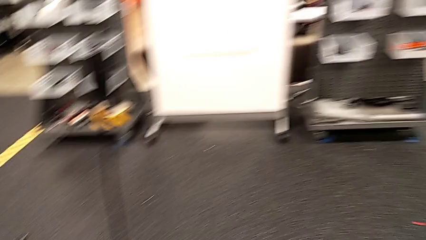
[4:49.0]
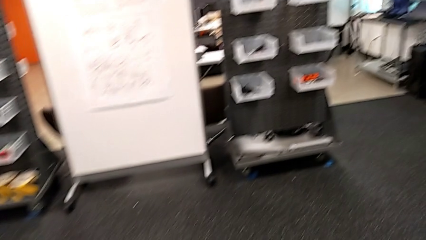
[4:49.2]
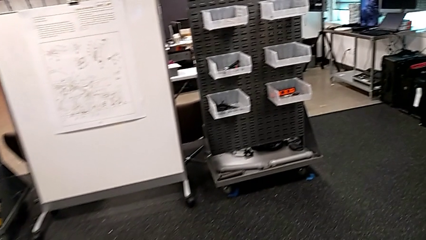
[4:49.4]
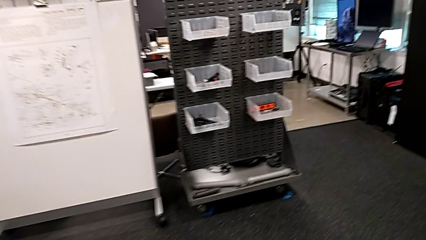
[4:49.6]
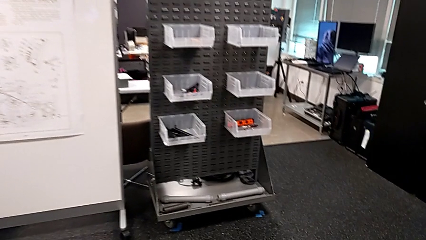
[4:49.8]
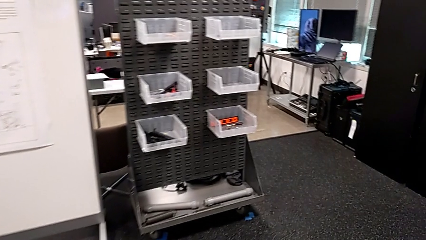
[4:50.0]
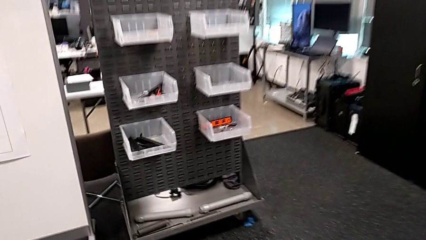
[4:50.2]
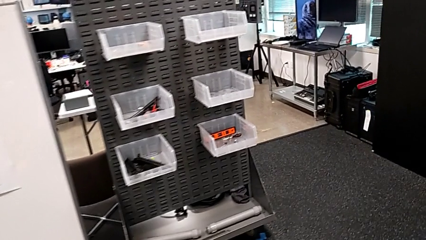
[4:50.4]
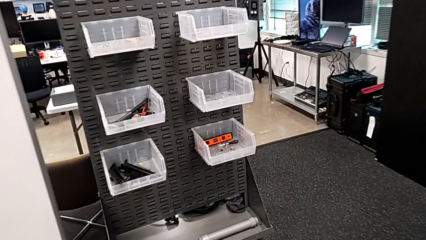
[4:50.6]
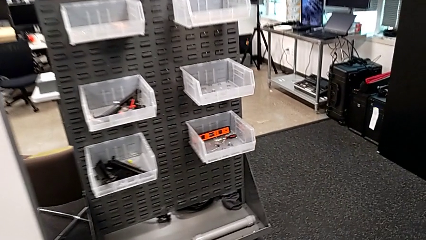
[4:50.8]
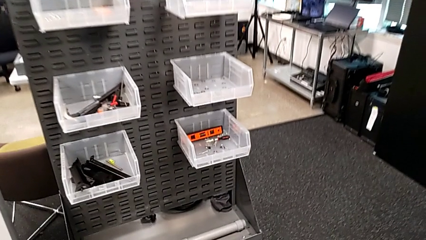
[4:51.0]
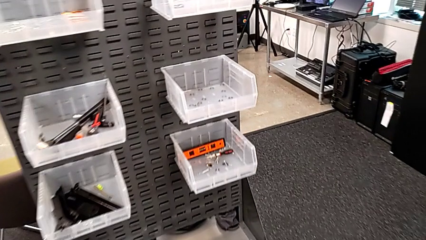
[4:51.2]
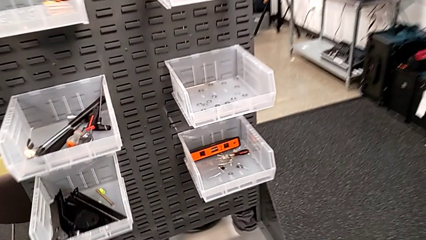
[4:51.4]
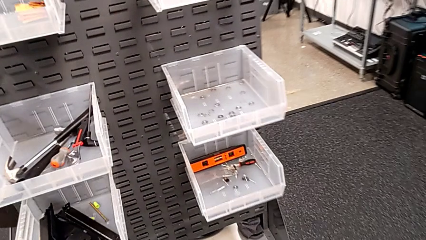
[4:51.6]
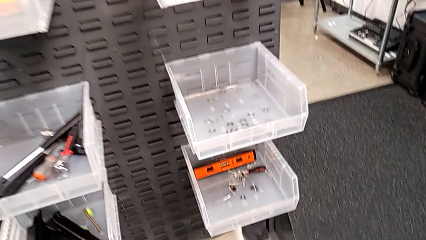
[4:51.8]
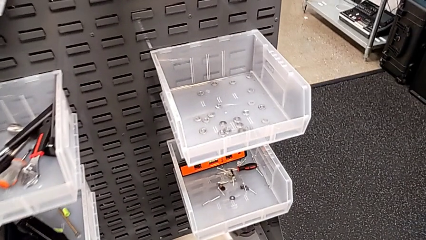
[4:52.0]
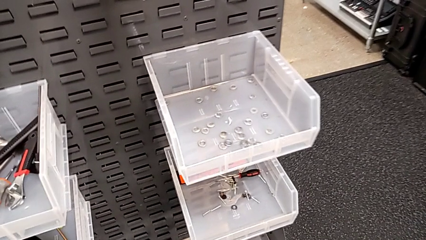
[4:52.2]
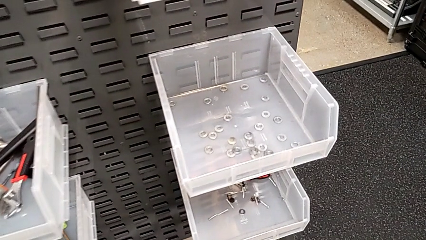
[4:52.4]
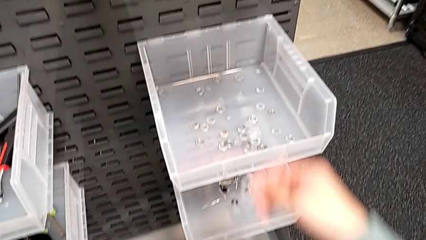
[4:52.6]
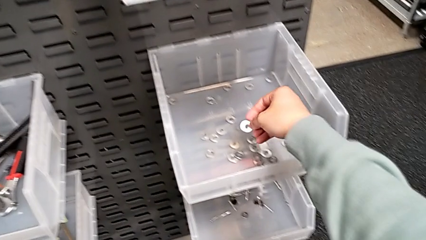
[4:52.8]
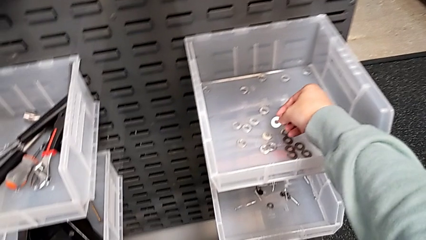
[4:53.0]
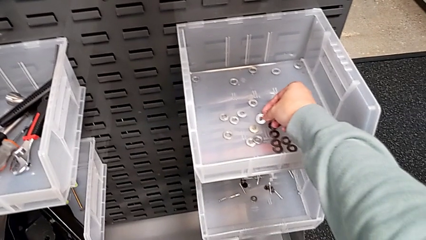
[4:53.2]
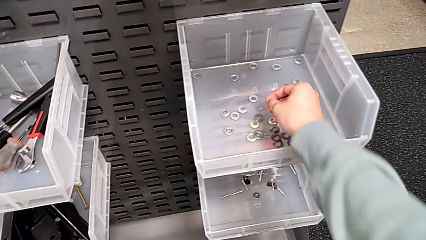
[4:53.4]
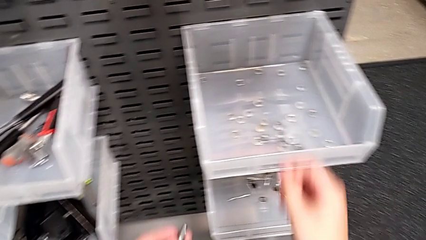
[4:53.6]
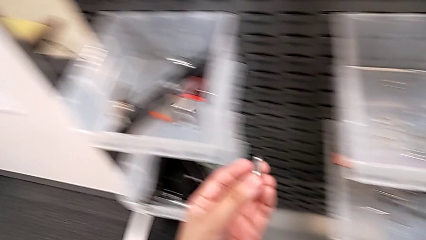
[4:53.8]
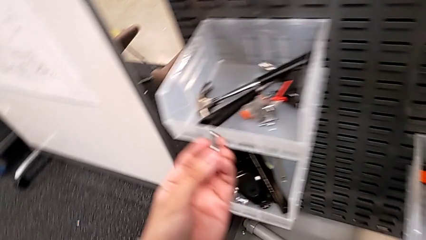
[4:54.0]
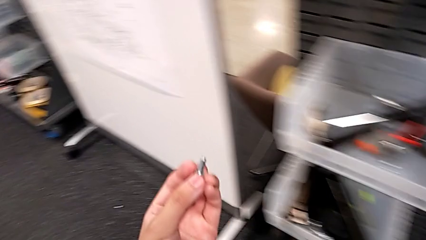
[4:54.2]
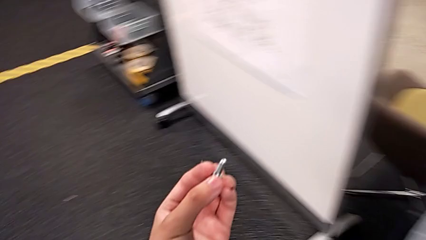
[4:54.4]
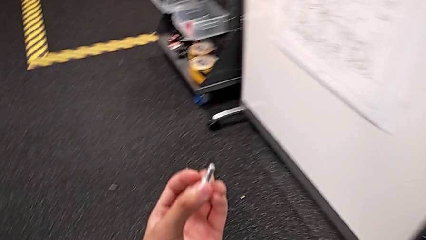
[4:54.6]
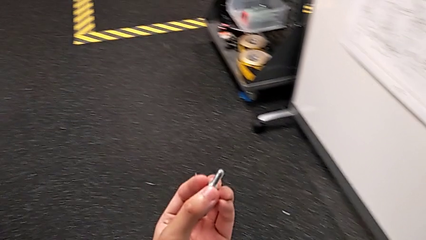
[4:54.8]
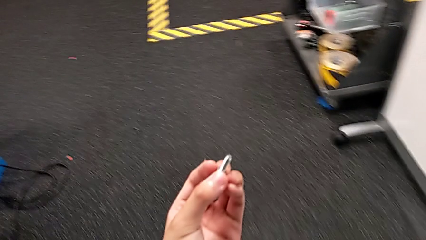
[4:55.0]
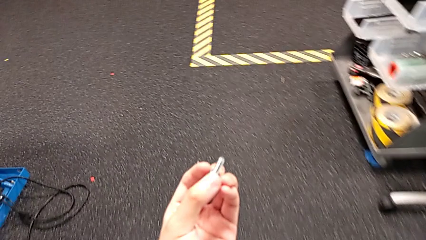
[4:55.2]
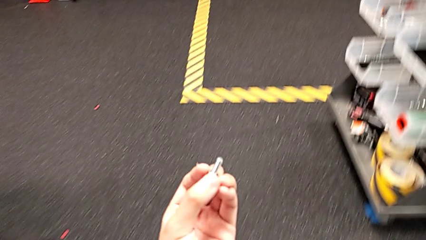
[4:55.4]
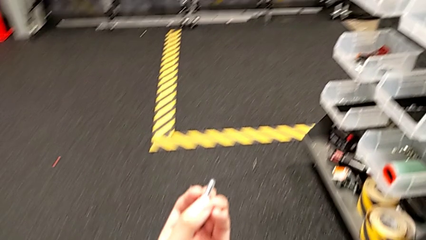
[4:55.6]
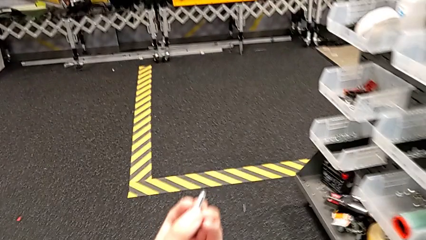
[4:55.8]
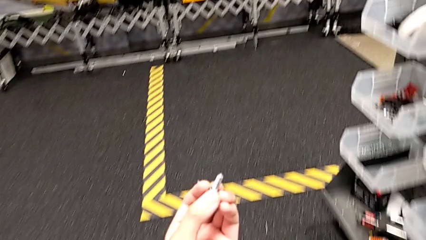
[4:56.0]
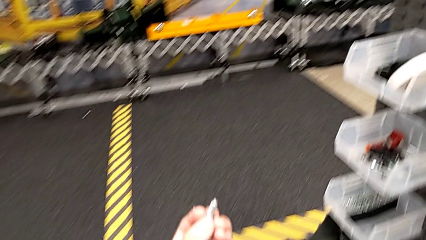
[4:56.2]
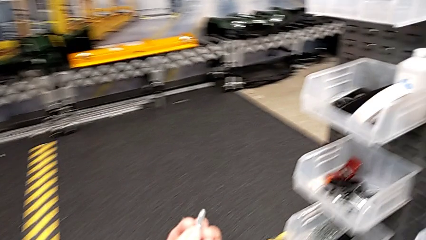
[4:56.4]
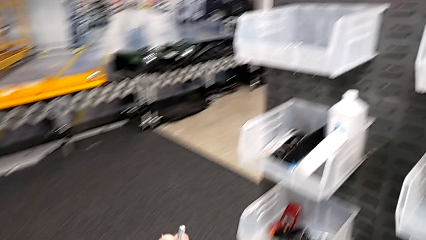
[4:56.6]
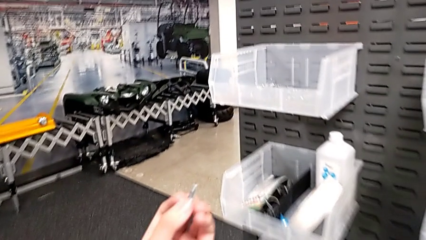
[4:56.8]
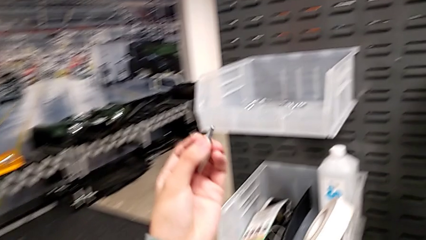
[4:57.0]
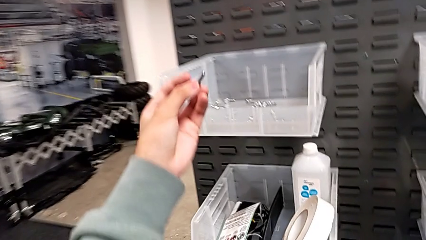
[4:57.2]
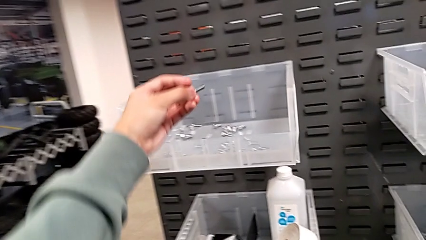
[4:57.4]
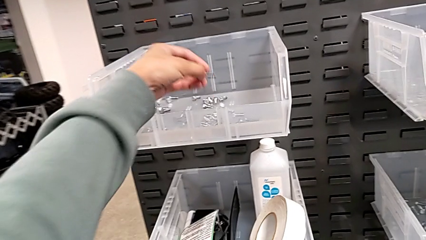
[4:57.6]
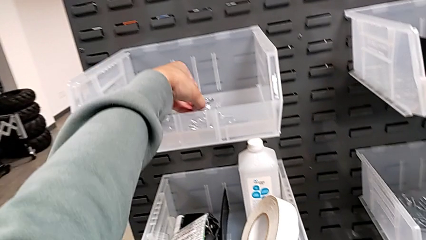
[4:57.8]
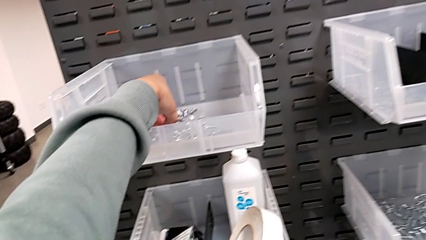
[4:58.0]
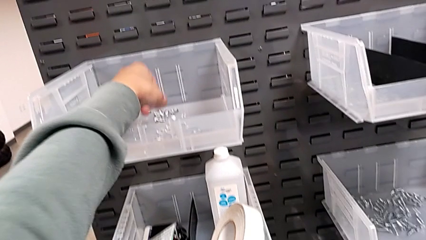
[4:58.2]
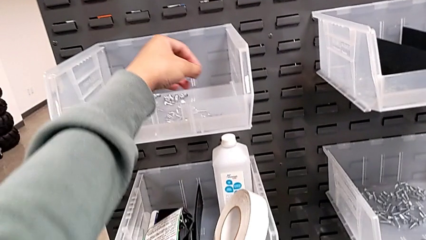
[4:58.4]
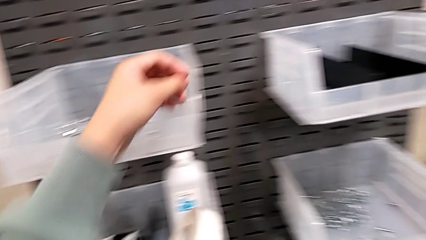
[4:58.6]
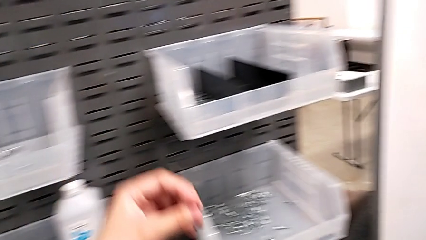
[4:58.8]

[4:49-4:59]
The camera wearer is unscrewing the bolt. They place the washer, hold the bolt and place it.

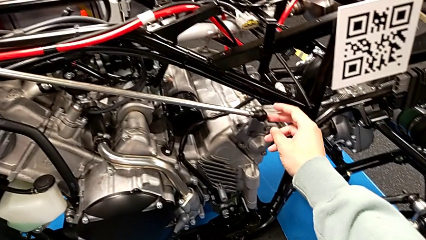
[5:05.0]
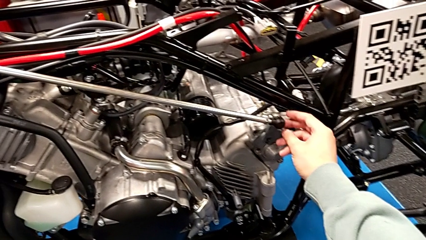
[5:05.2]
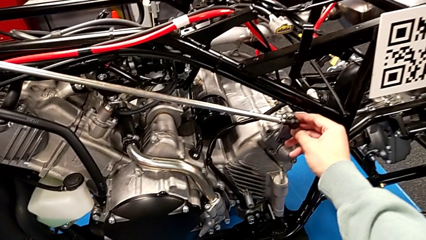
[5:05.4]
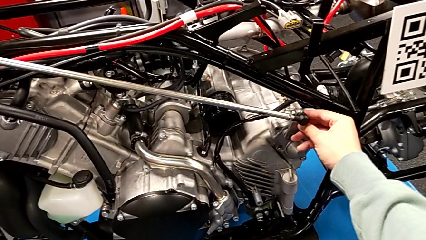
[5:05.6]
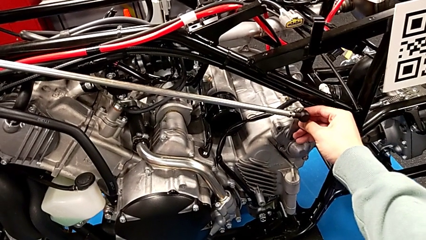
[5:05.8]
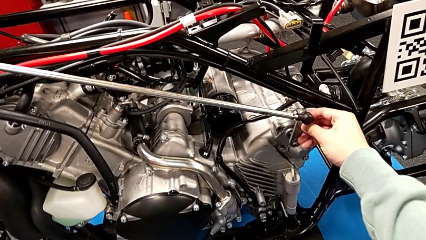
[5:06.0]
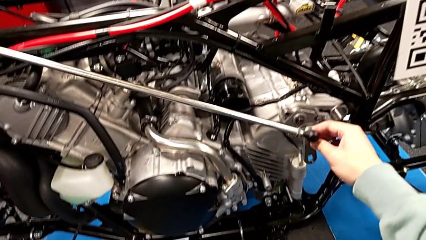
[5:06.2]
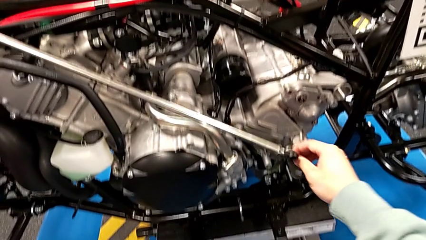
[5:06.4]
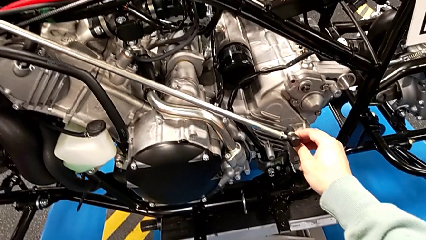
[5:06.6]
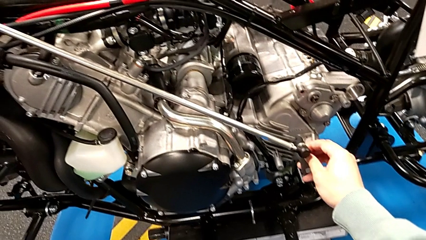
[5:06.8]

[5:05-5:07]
The camera wearer removes the arm. They withdraw the shift arm.

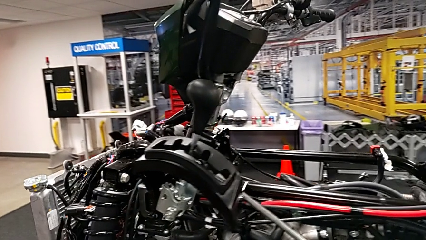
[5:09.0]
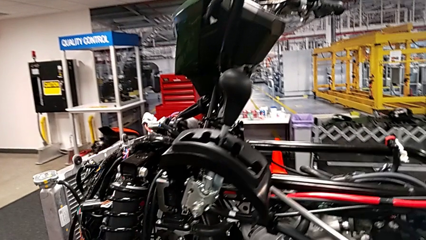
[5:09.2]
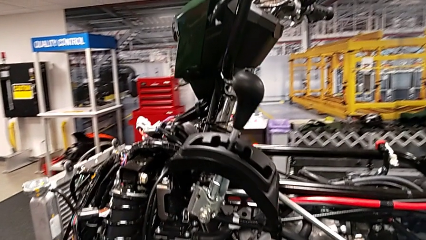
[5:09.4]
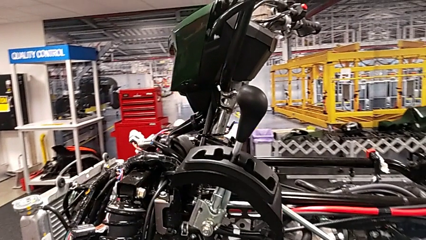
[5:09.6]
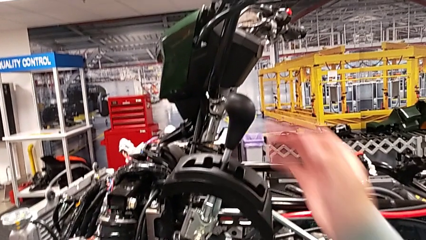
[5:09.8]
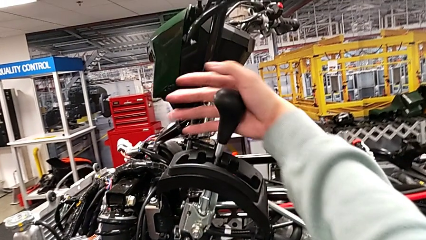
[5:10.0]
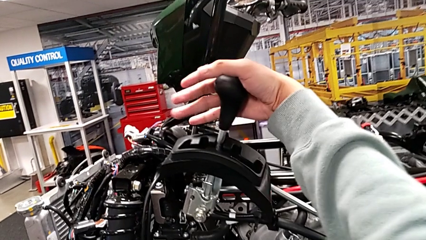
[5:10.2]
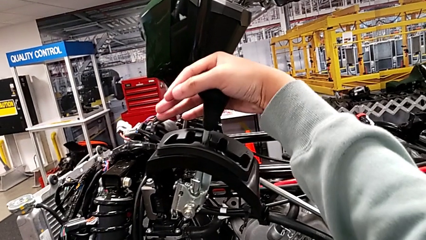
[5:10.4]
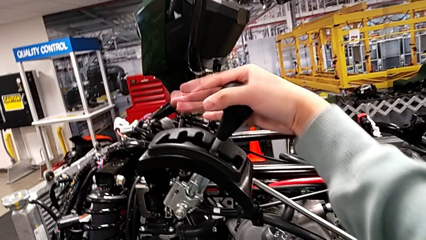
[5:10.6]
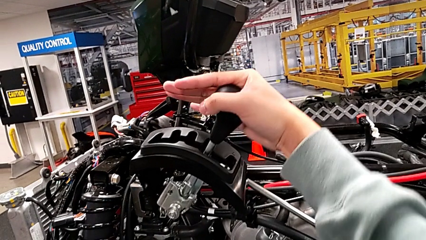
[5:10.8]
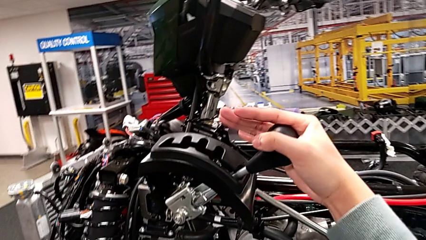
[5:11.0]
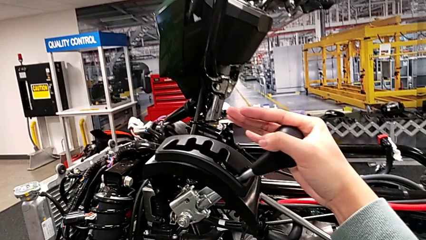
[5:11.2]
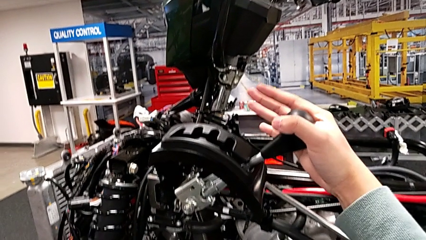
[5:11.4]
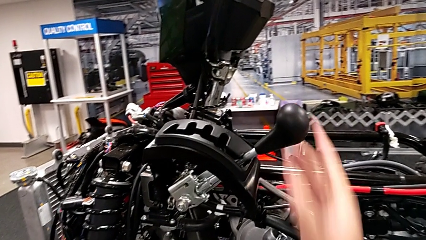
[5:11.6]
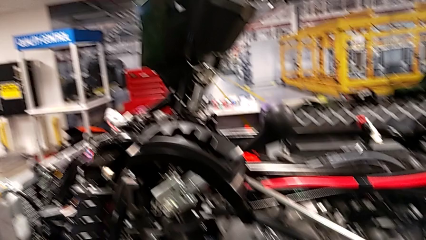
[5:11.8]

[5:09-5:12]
The camera wearer slides the lever. They grab the lever and shift it.
